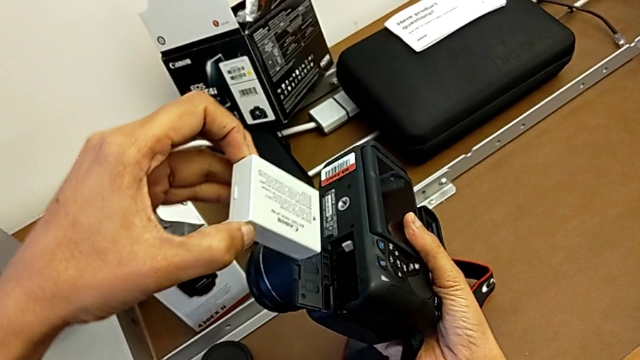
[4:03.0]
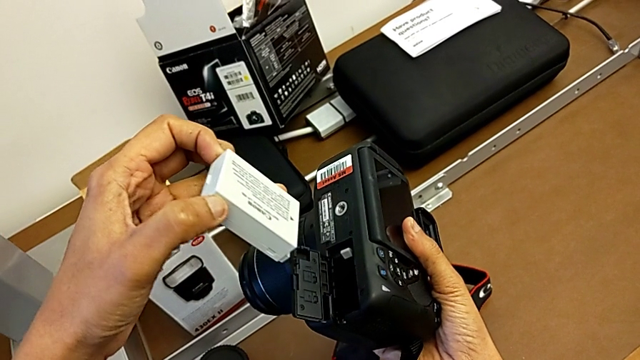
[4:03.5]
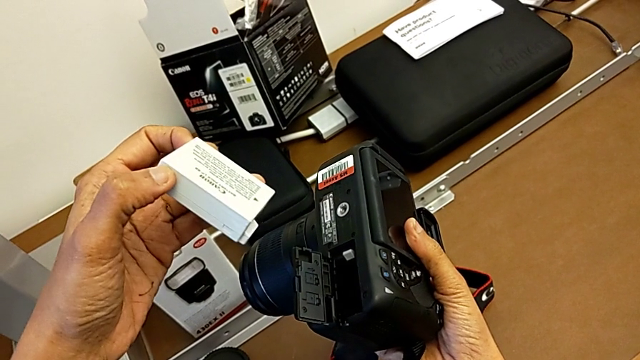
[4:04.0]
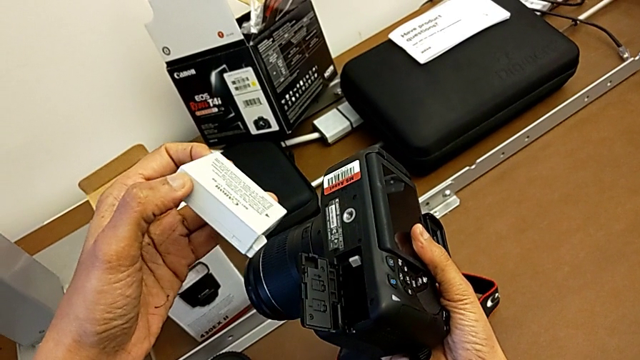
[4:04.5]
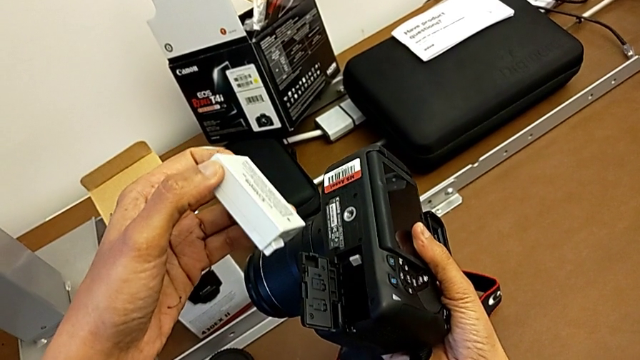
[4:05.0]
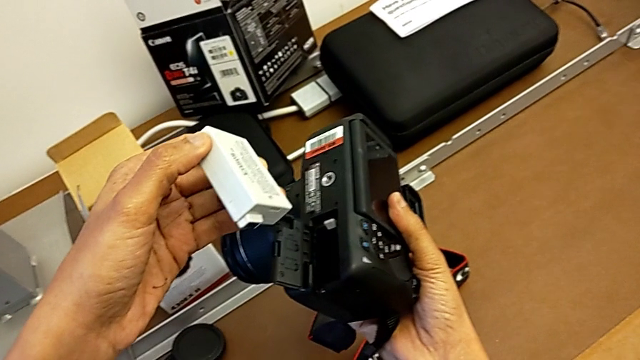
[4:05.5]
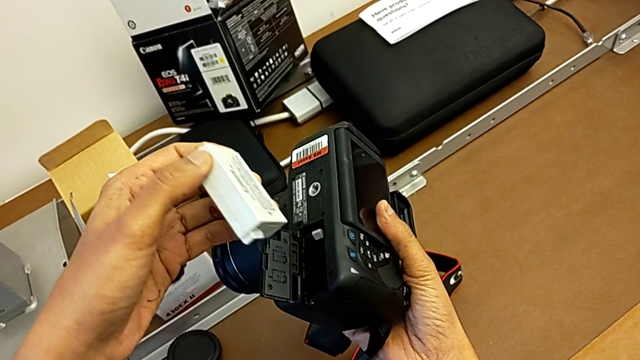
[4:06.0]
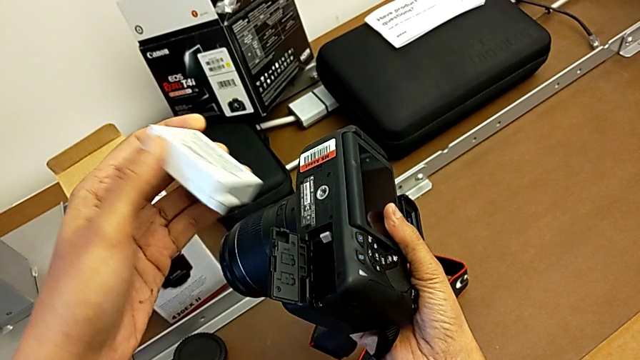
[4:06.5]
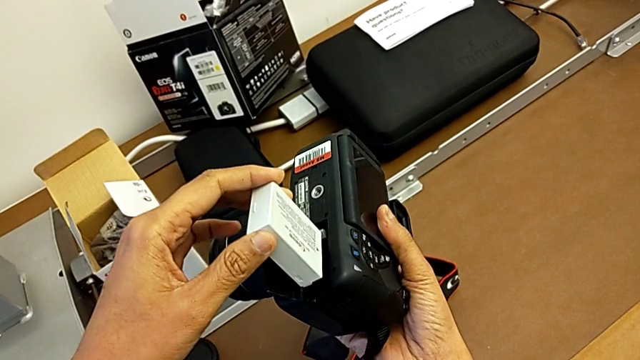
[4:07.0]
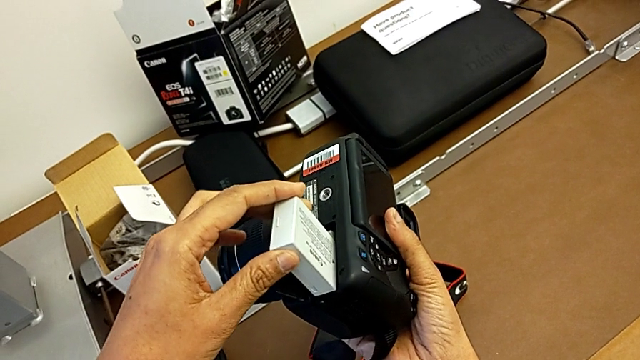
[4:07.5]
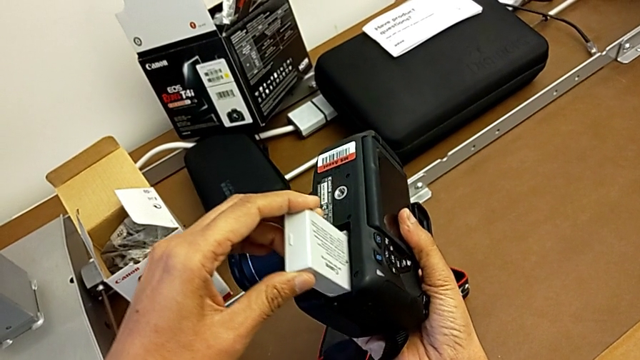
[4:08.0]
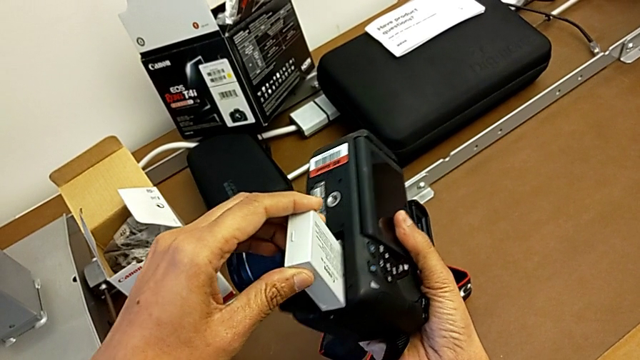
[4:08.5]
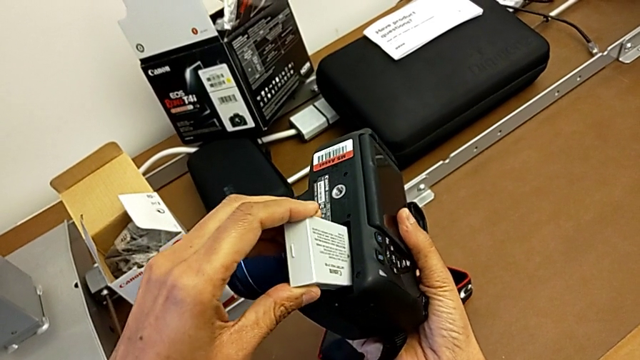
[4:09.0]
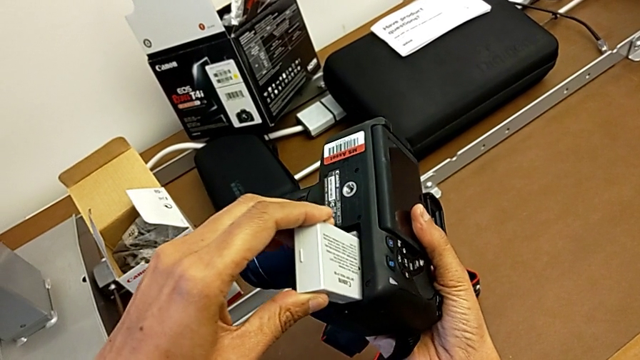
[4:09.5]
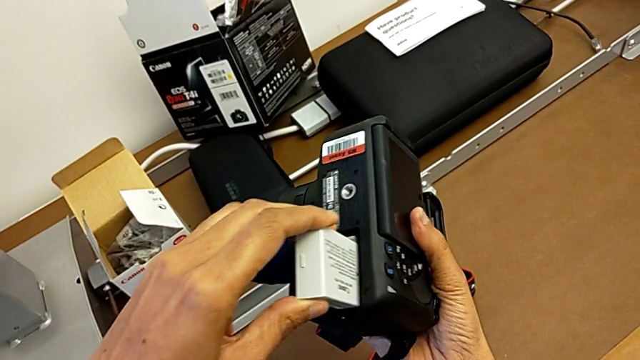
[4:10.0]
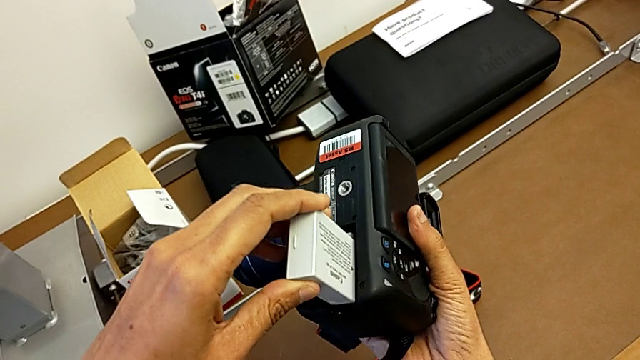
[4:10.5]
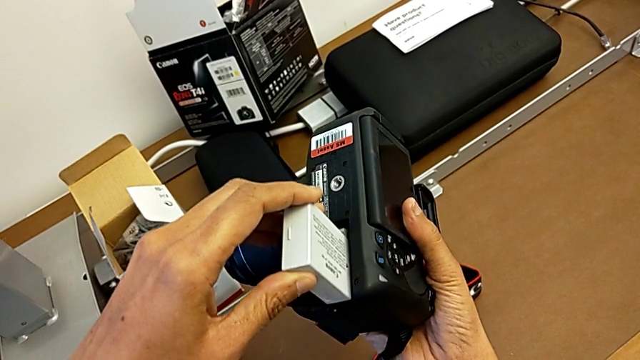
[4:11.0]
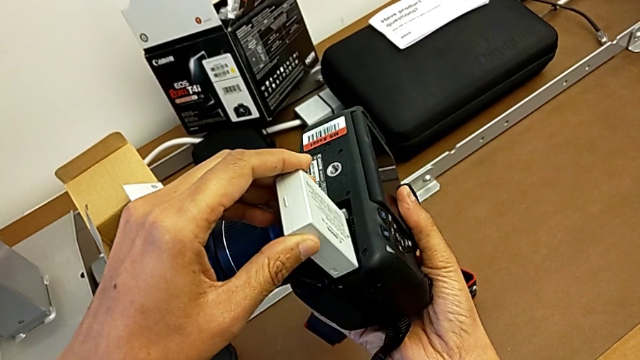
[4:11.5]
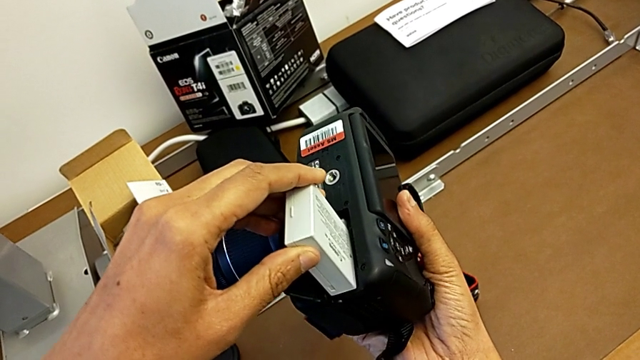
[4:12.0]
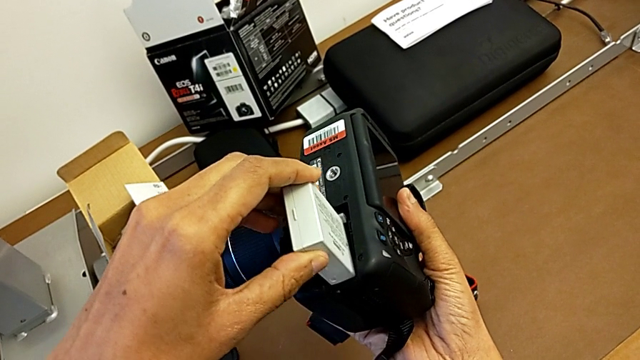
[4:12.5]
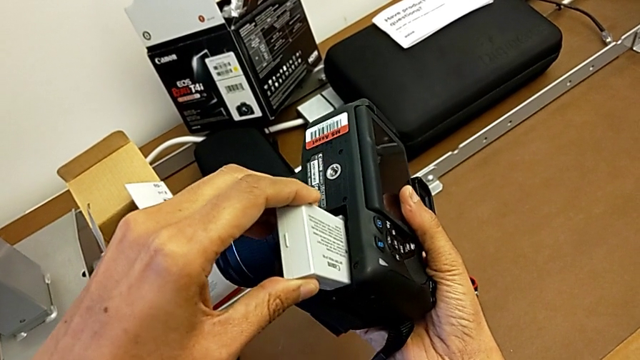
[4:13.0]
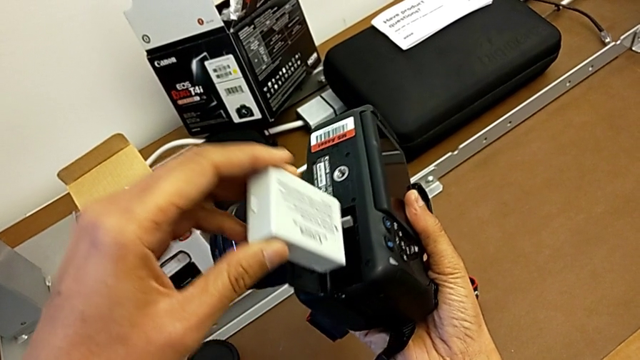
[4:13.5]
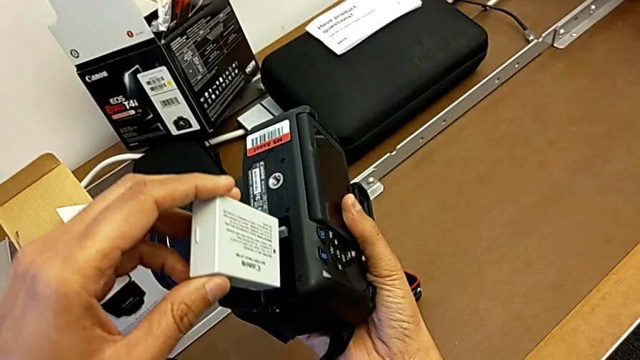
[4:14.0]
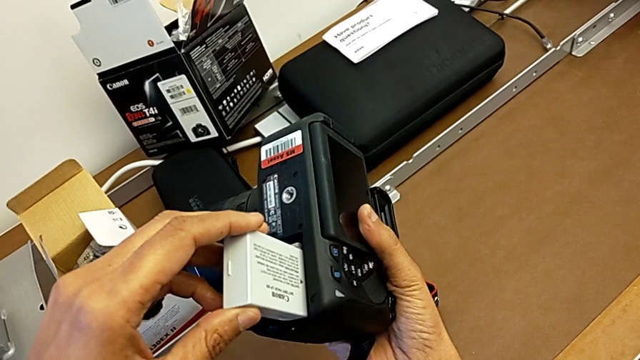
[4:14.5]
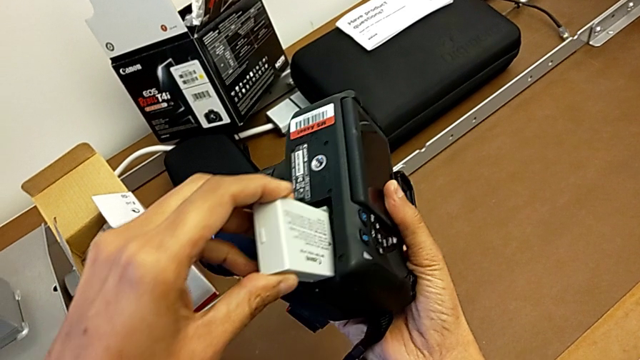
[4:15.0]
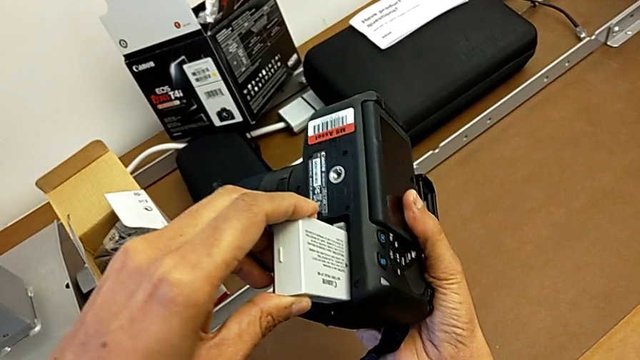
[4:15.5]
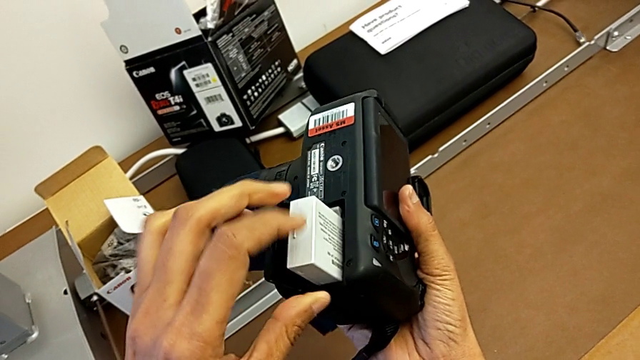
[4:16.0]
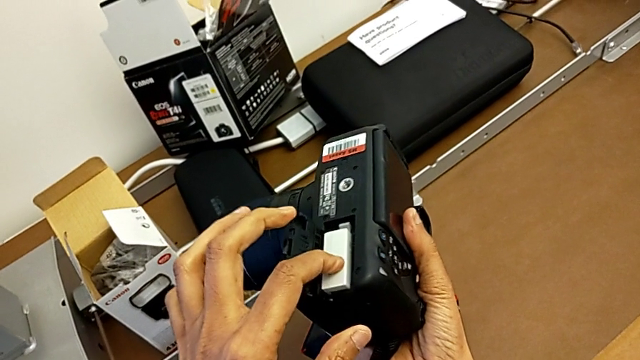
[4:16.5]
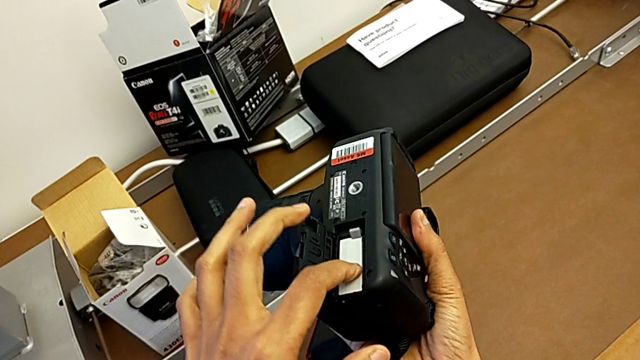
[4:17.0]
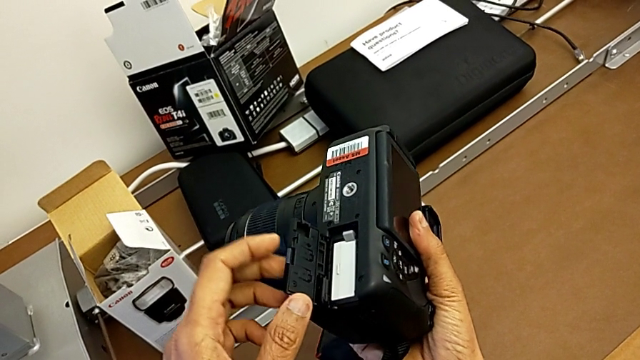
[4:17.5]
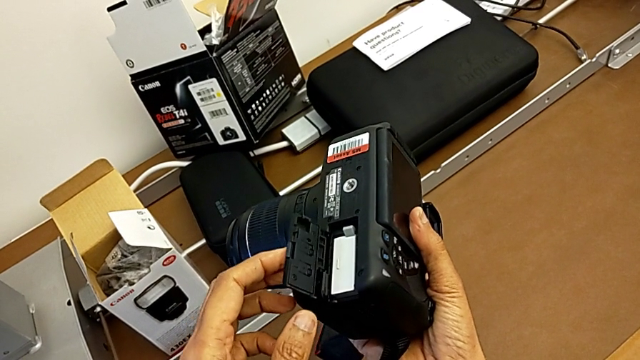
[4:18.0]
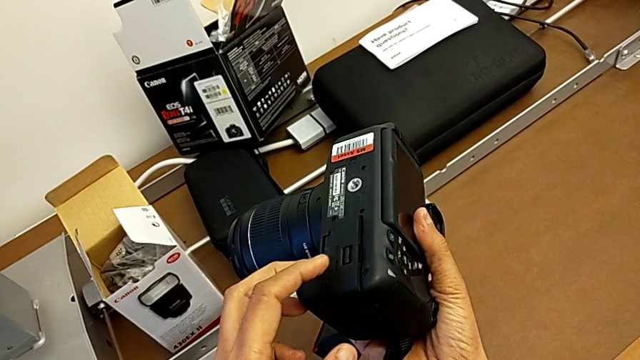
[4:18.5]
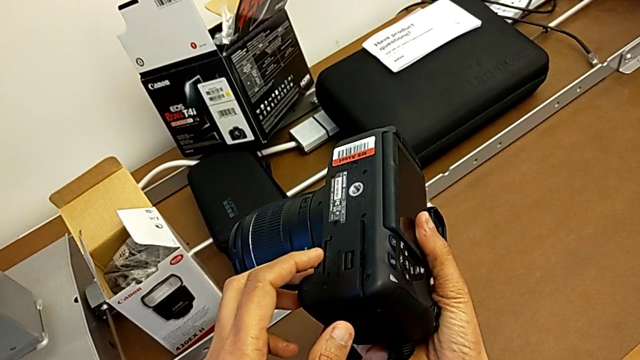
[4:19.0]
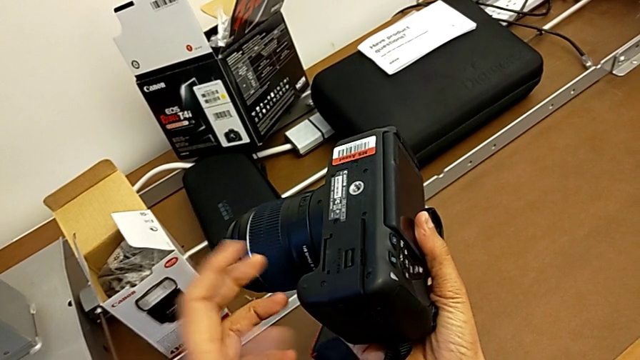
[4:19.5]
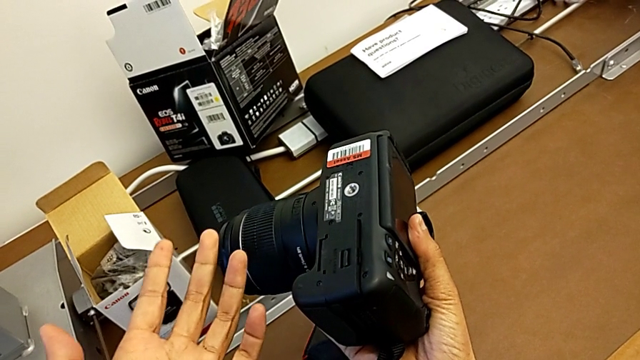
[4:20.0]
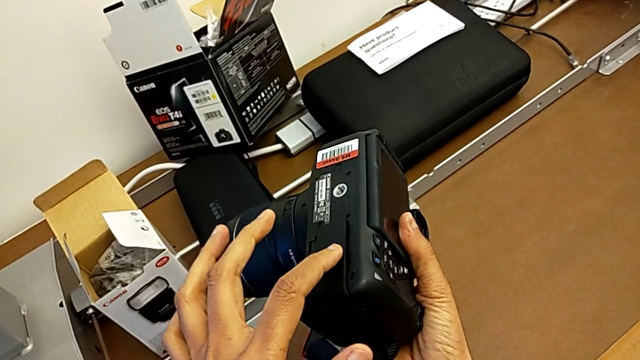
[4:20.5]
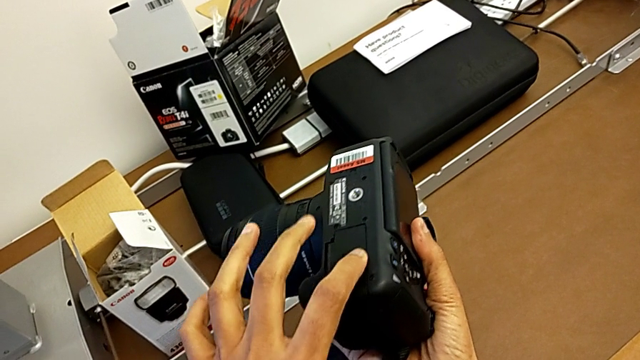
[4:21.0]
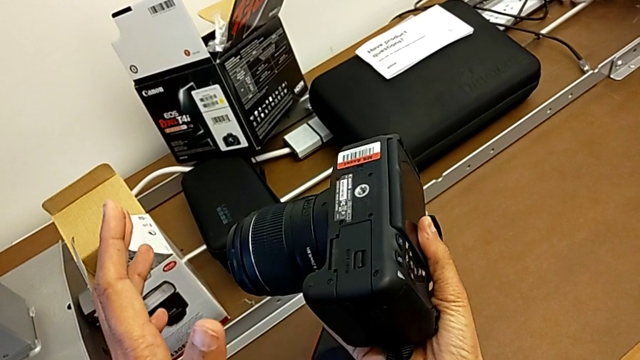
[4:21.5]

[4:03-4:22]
The camera wearer is changing the battery regularly. They hold the battery, insert it, push it and close the battery door.

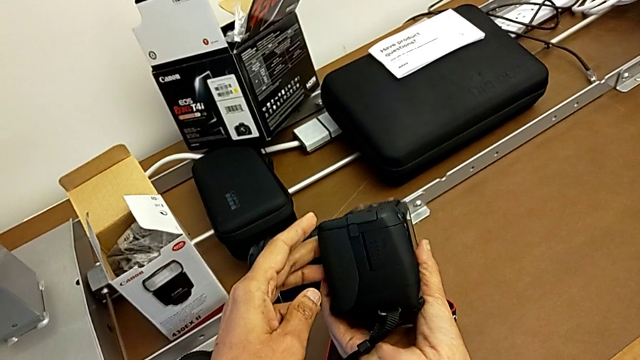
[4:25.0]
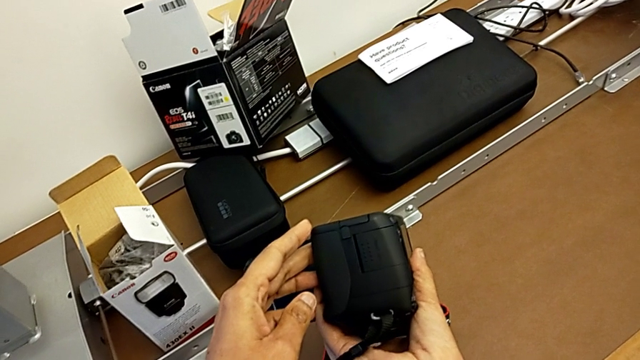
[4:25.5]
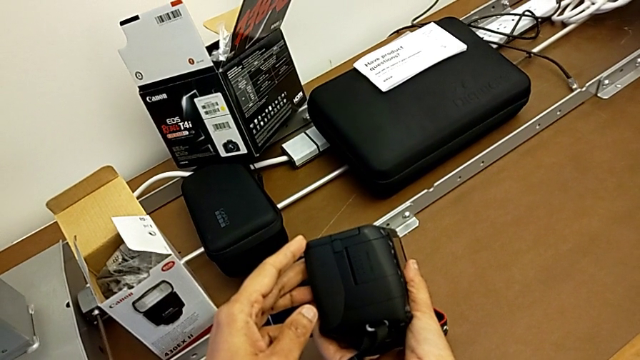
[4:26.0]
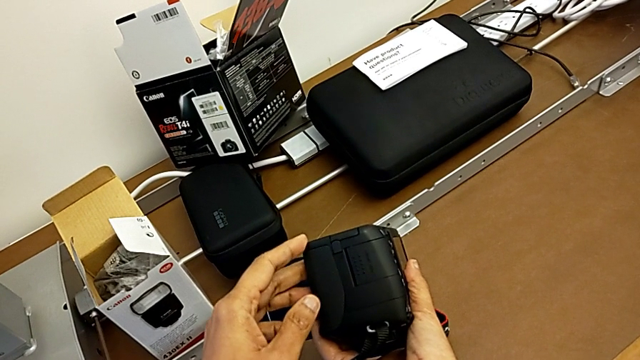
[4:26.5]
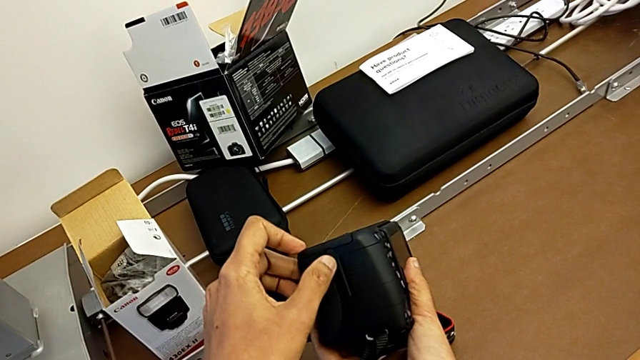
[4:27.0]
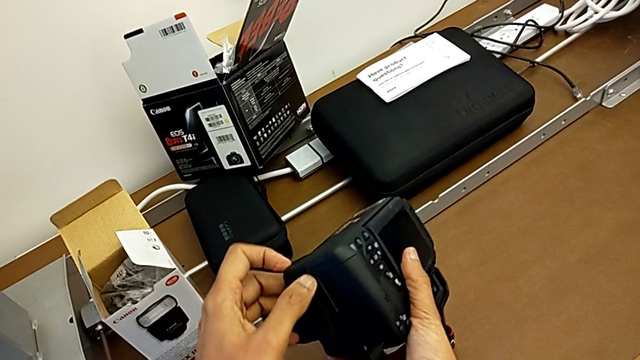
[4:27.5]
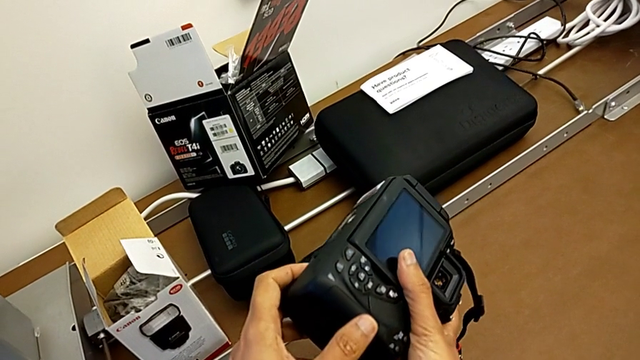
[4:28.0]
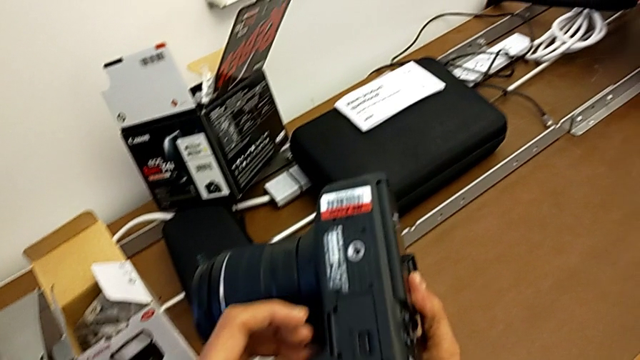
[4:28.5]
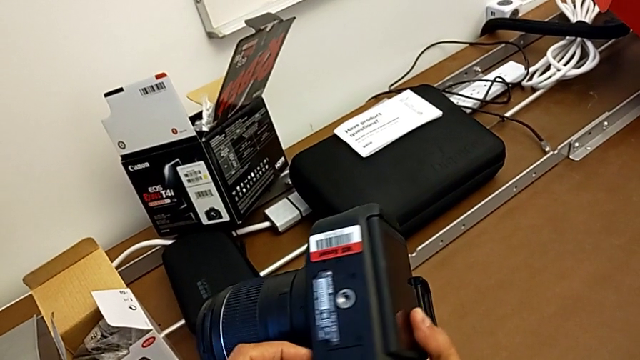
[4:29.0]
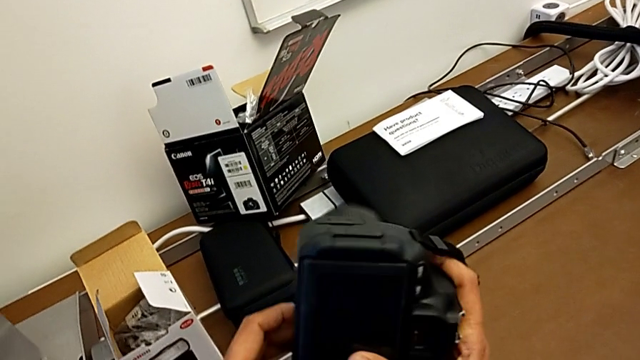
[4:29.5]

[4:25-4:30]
The camera wearer is changing the SD card. They begin to inspect the DSLR.
